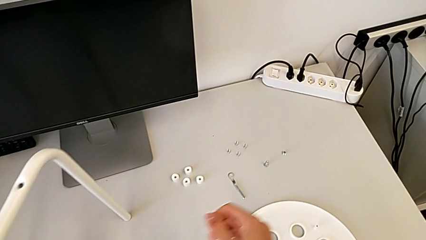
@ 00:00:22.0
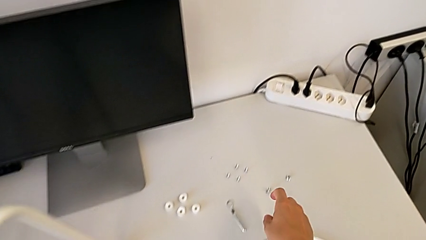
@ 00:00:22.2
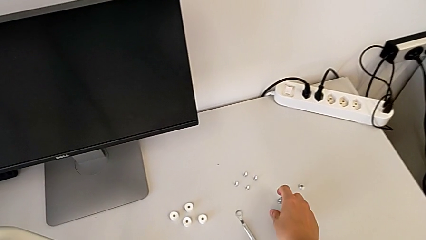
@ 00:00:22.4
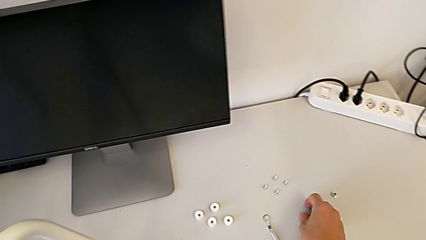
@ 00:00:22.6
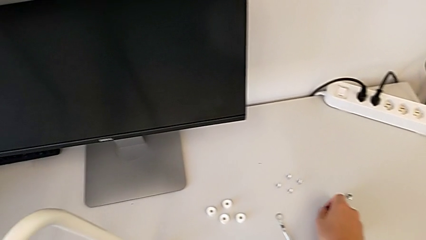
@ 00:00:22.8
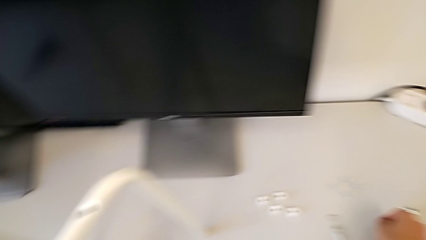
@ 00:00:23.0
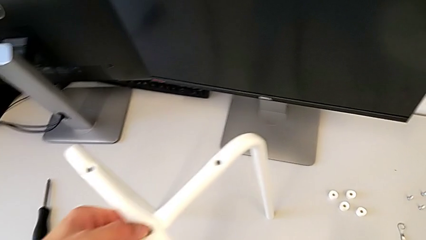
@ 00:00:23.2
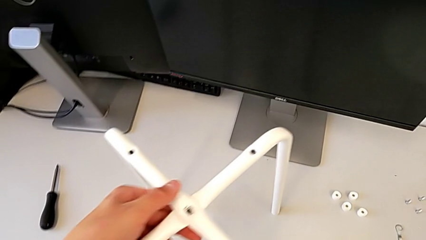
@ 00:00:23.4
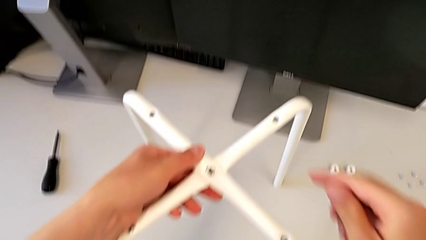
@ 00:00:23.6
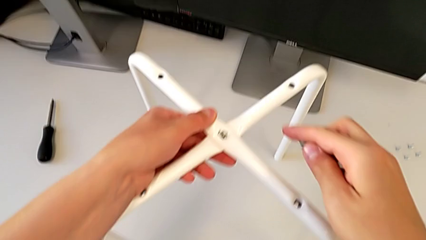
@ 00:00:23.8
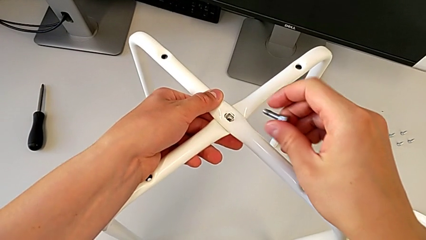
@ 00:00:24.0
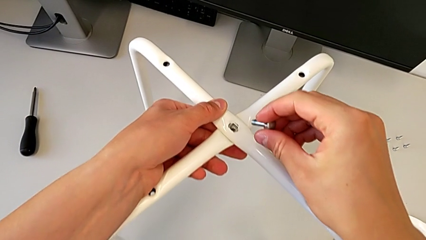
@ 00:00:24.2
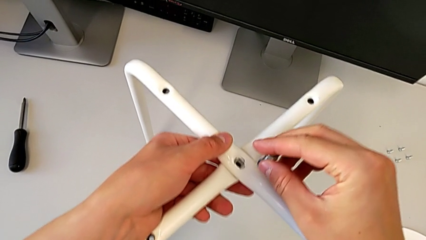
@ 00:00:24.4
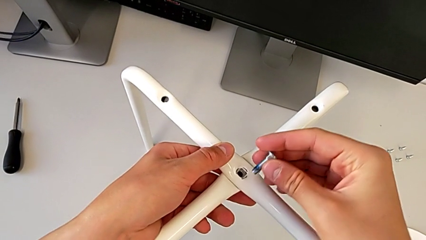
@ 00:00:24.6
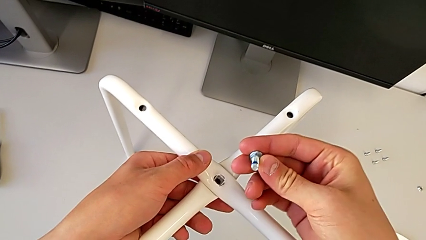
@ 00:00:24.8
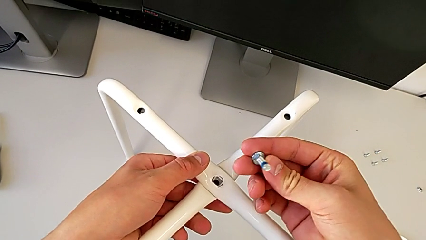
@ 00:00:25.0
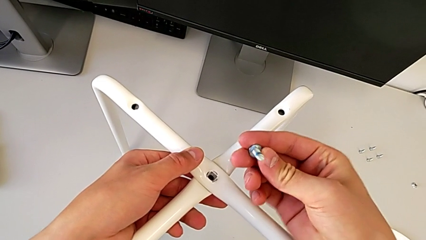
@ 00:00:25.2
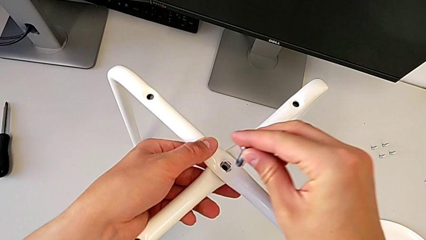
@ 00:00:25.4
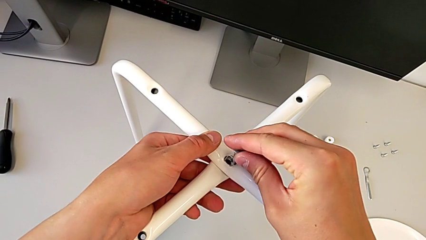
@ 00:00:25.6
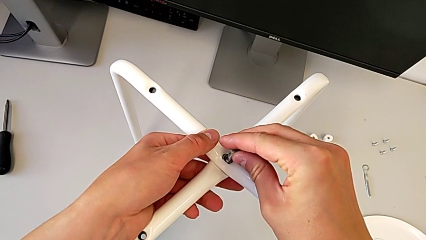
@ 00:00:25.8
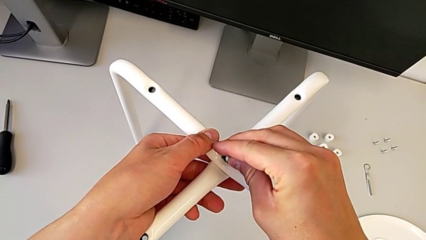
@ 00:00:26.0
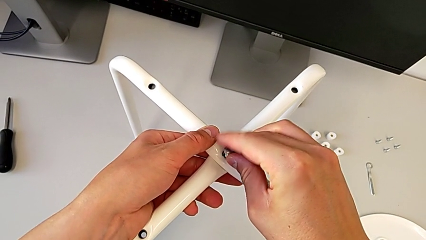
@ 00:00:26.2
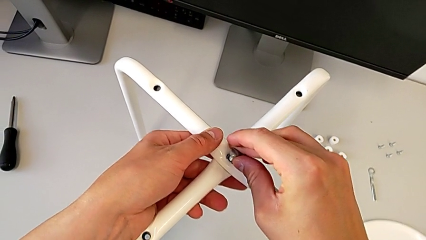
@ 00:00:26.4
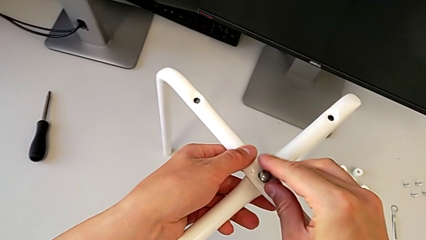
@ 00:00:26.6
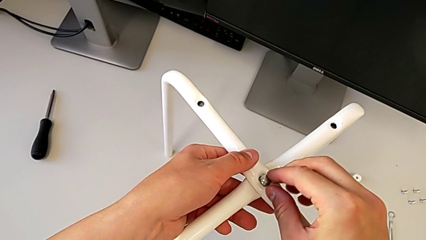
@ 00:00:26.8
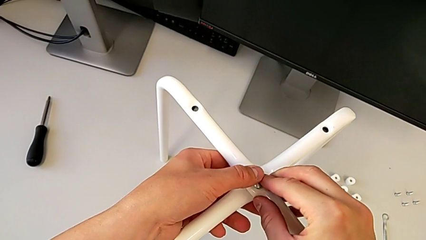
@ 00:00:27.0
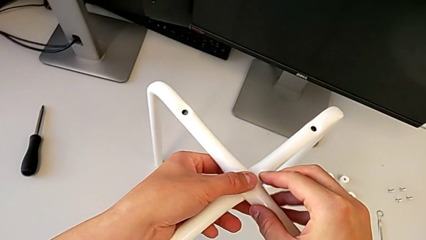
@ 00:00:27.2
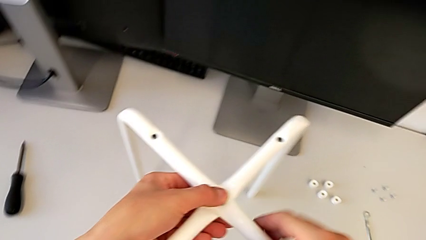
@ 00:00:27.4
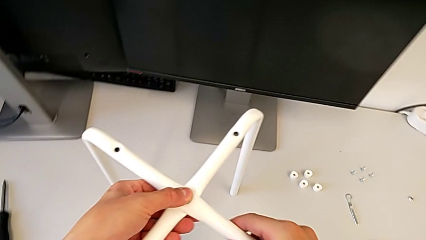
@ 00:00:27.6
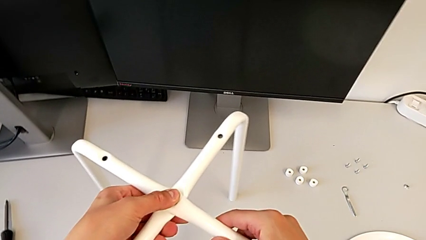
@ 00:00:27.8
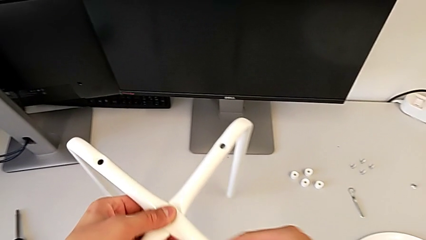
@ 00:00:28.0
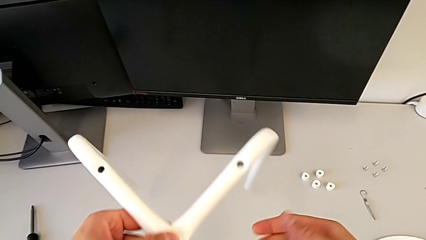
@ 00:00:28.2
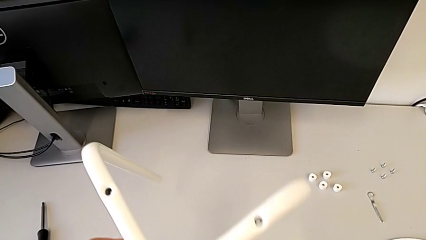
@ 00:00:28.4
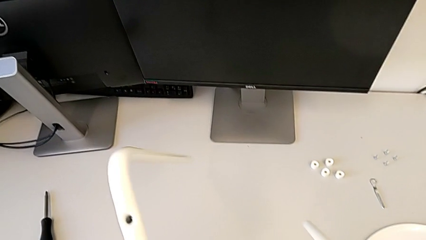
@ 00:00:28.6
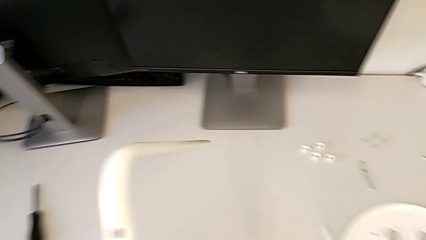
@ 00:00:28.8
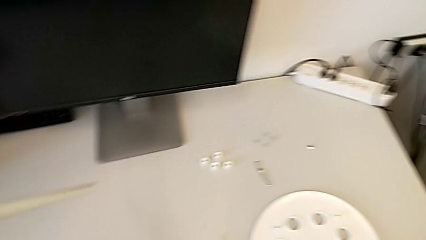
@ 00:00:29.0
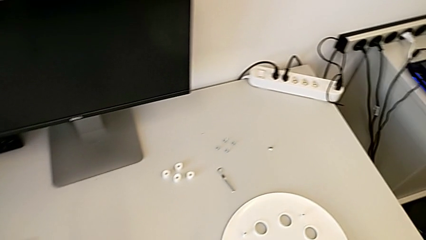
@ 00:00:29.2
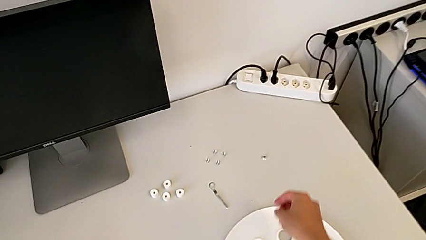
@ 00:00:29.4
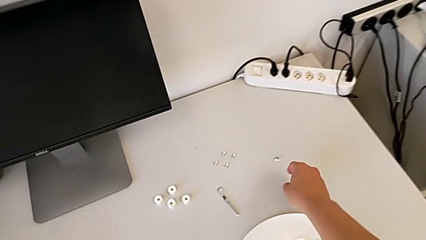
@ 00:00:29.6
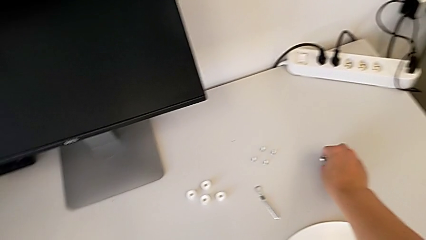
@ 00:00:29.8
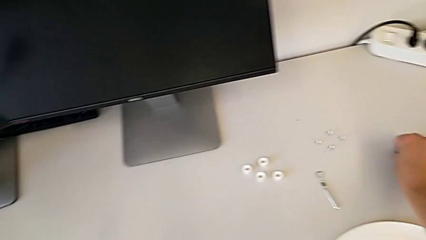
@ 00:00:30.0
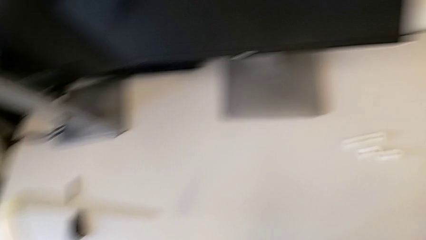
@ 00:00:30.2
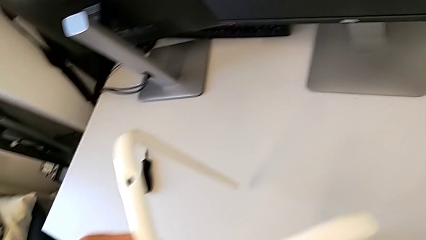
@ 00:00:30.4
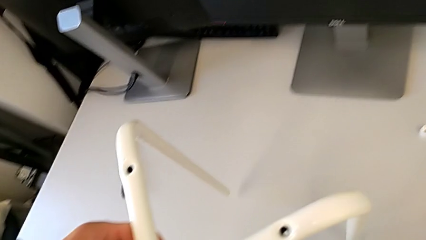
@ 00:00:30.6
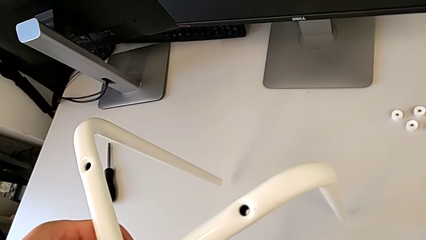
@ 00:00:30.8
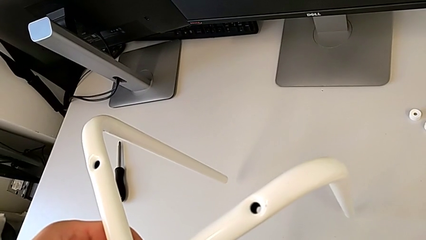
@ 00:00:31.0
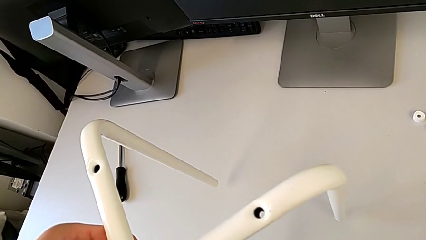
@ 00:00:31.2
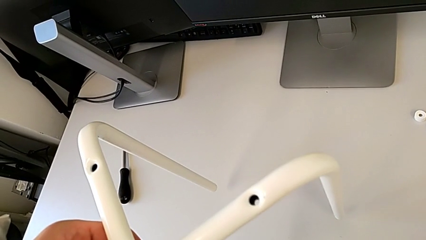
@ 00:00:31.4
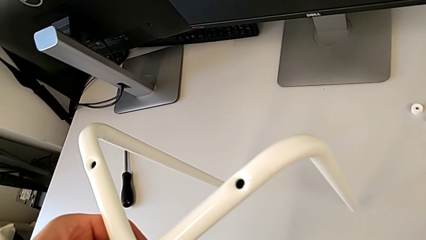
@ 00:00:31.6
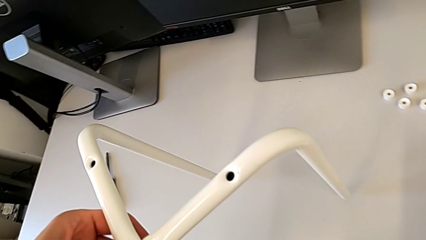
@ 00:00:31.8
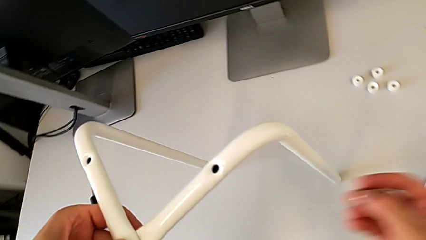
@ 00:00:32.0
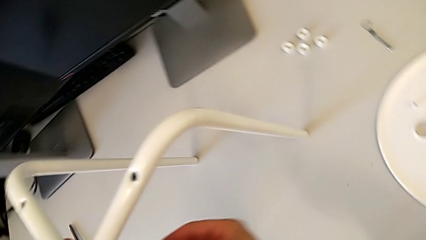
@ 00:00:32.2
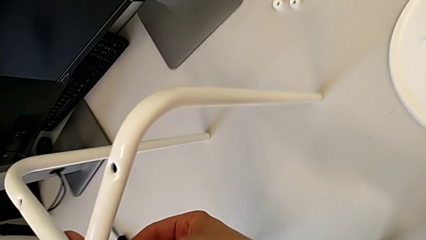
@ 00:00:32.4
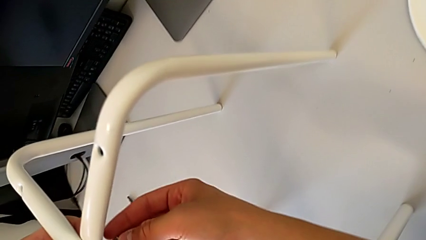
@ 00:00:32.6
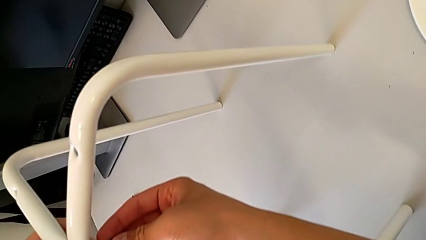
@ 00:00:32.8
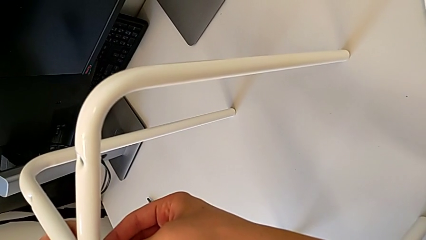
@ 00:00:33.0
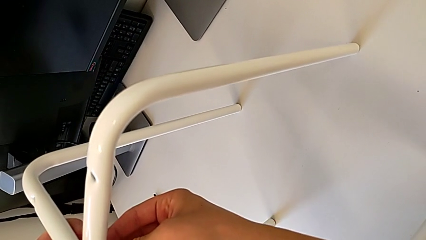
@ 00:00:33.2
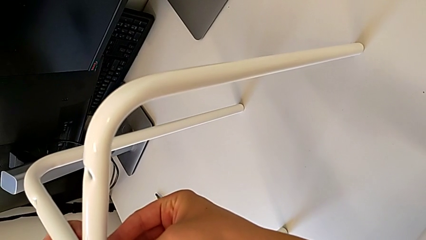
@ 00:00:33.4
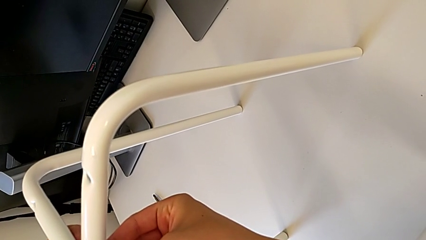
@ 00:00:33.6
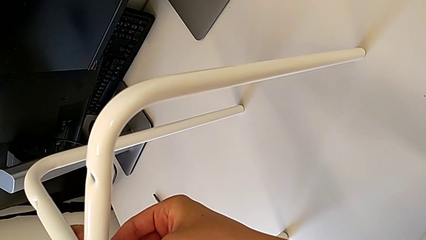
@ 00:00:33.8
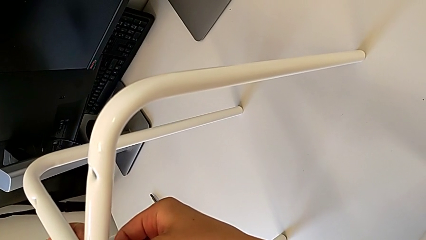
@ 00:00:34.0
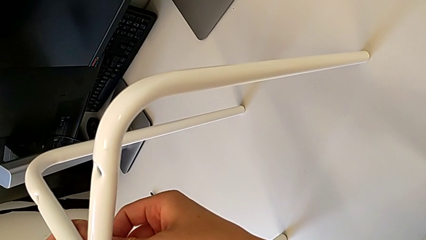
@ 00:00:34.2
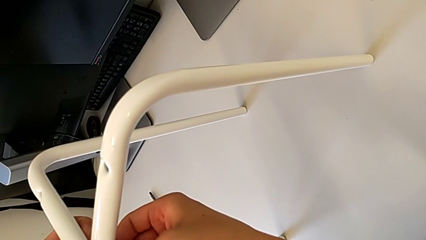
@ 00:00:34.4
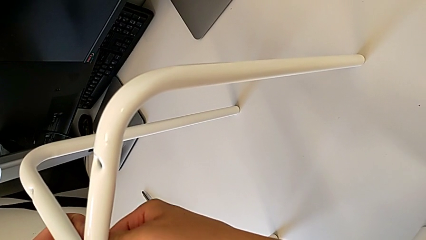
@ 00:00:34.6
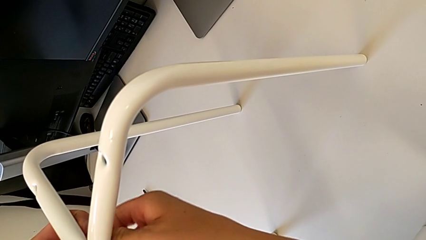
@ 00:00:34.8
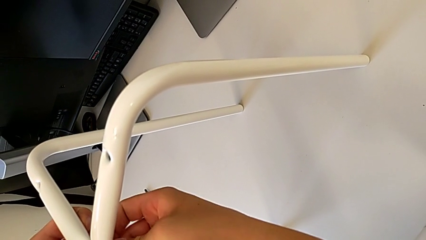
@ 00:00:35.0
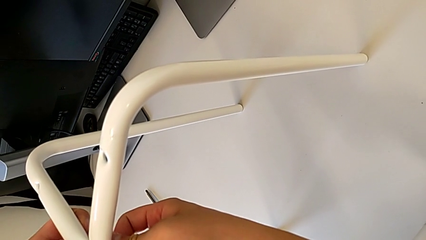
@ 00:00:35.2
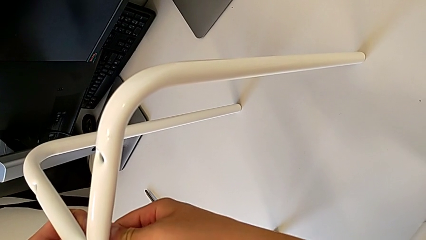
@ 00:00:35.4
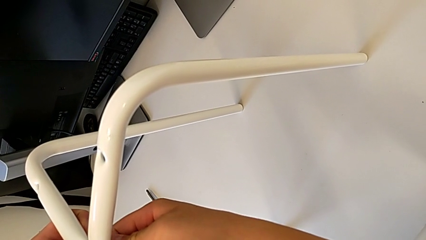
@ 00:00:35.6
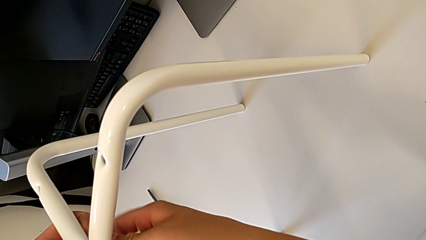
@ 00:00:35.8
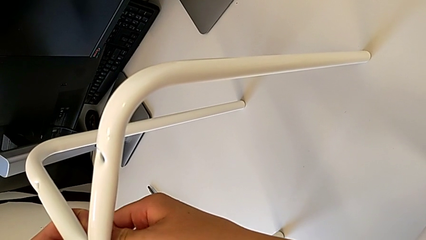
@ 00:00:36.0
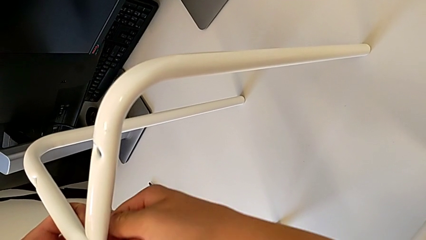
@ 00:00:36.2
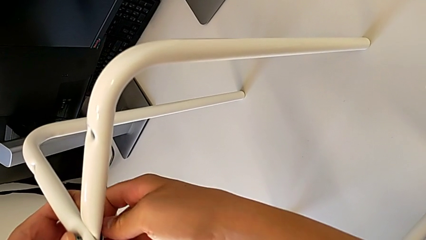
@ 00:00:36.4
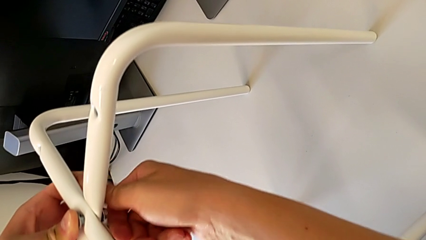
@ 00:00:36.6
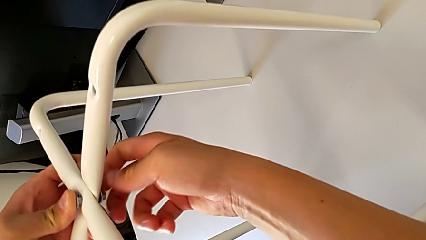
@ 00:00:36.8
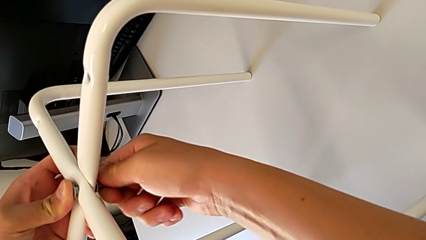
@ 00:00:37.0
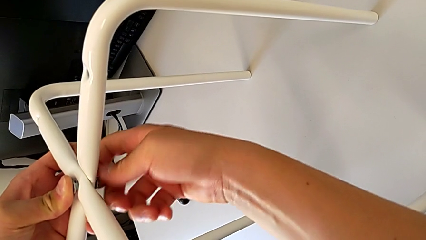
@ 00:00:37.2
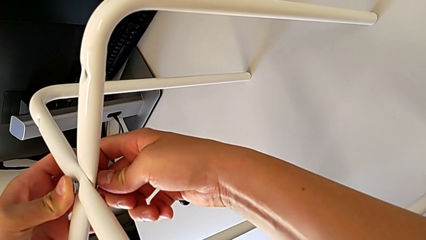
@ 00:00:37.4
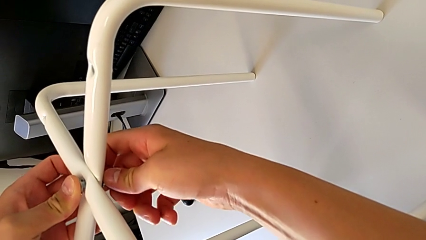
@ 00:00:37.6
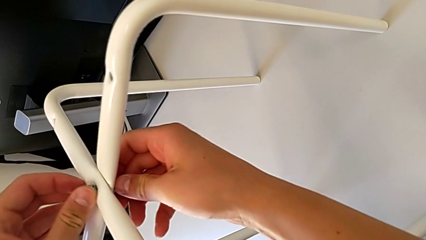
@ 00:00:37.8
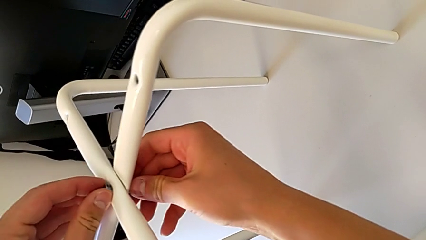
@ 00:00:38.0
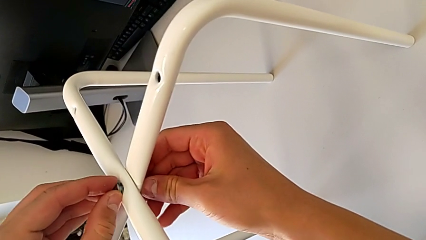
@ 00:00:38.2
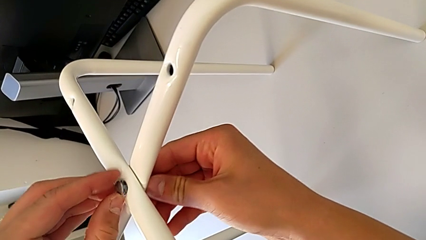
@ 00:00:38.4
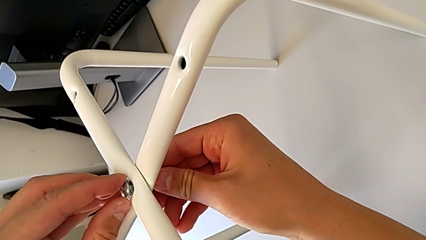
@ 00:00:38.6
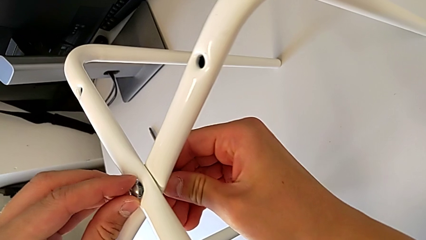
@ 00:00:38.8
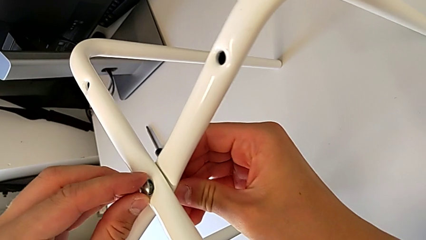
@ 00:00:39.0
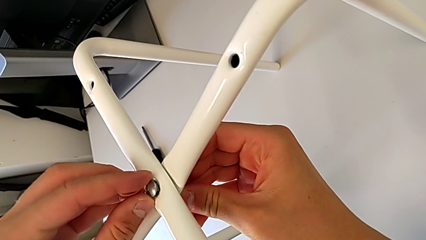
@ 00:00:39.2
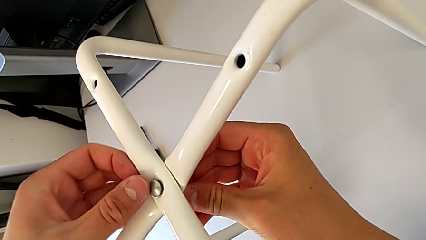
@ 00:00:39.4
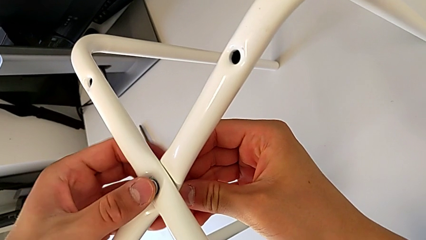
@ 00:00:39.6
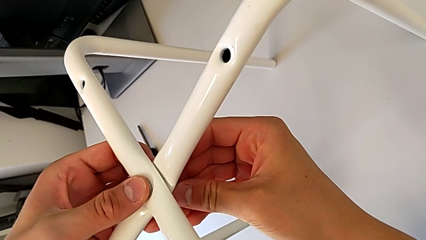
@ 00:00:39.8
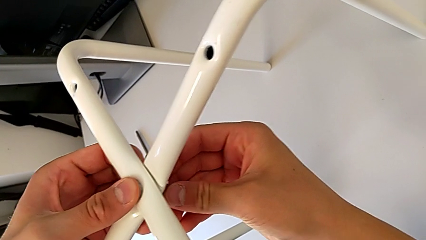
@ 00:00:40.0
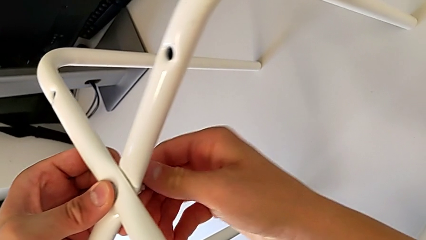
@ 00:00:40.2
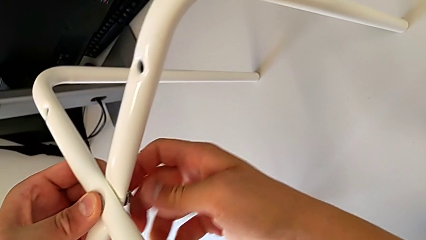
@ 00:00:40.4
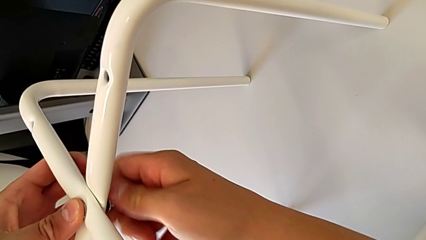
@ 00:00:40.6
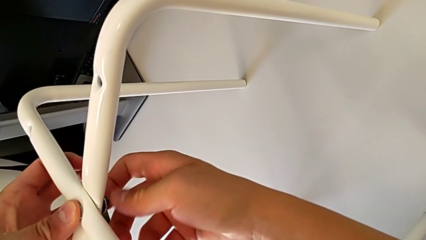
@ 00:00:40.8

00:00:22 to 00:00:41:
The camera wearer is screwing the legs together. They grab the bolt, rotate it, insert it, align it, rotate the stool, grab the hex nut, lift it, insert it and begin to screw it.
